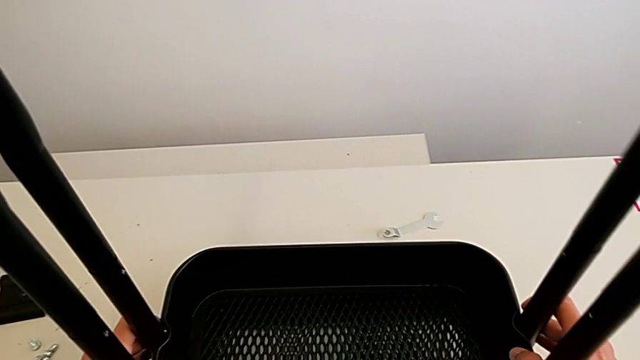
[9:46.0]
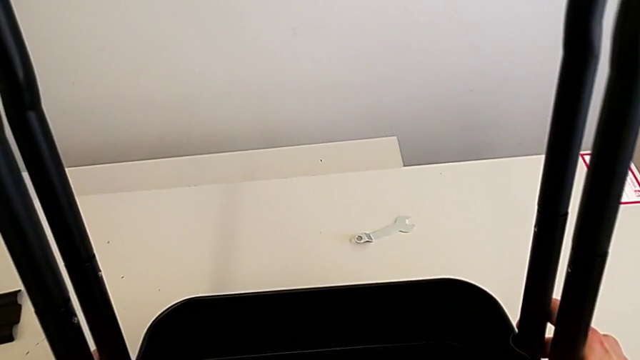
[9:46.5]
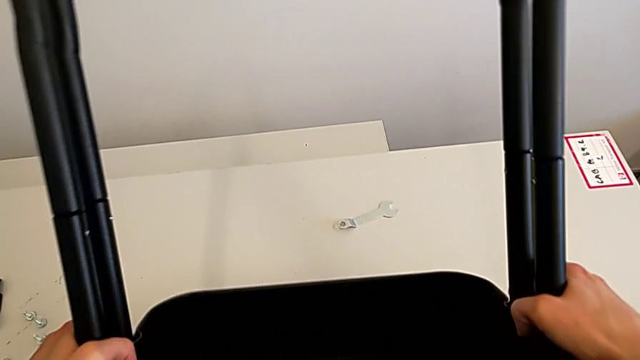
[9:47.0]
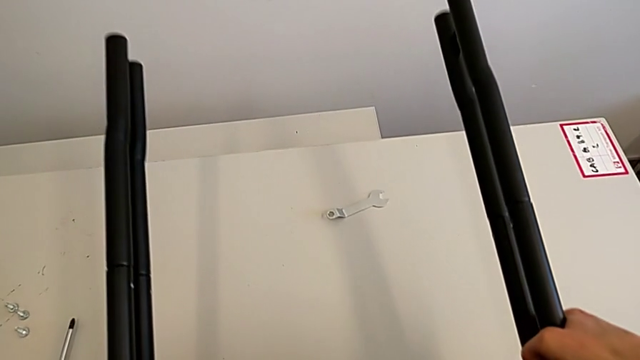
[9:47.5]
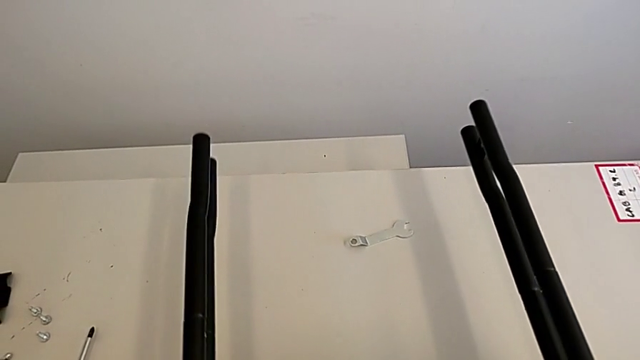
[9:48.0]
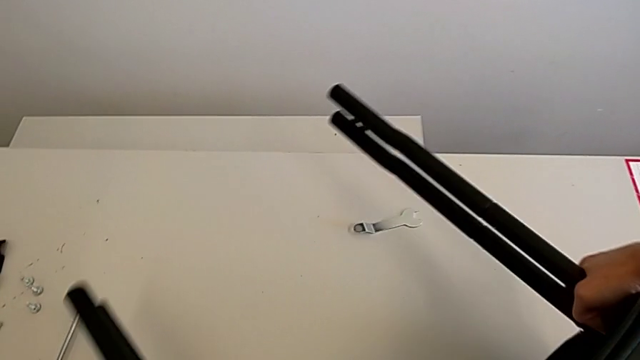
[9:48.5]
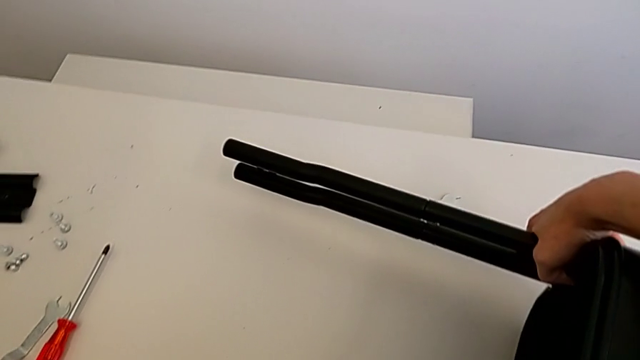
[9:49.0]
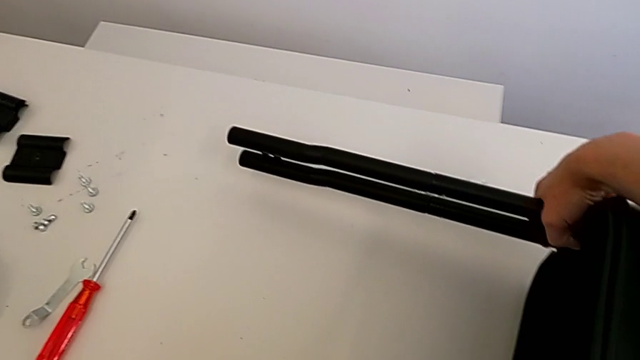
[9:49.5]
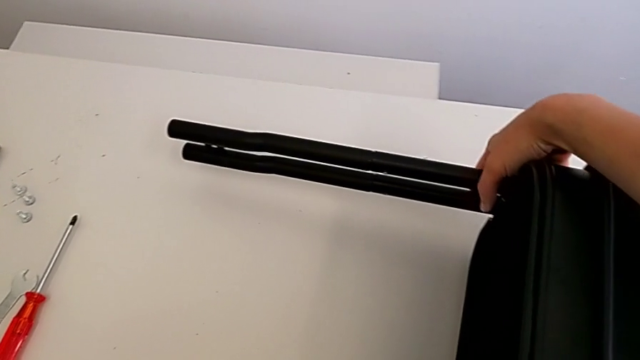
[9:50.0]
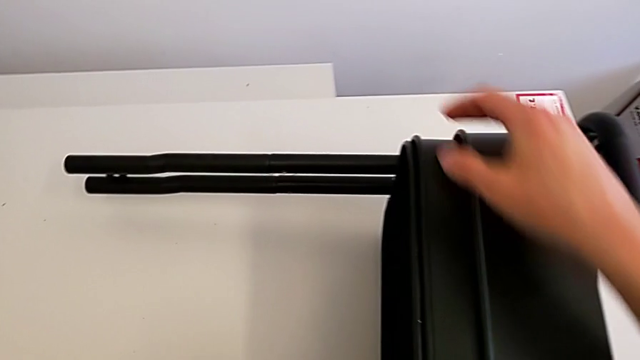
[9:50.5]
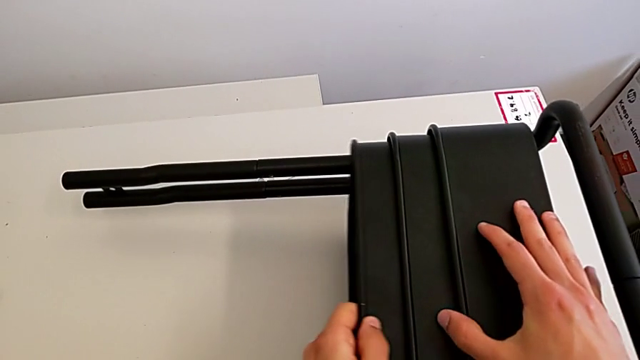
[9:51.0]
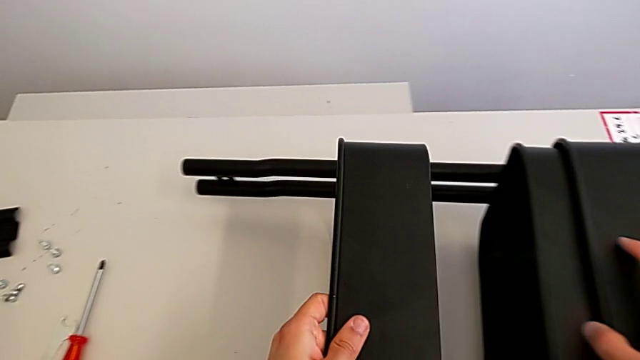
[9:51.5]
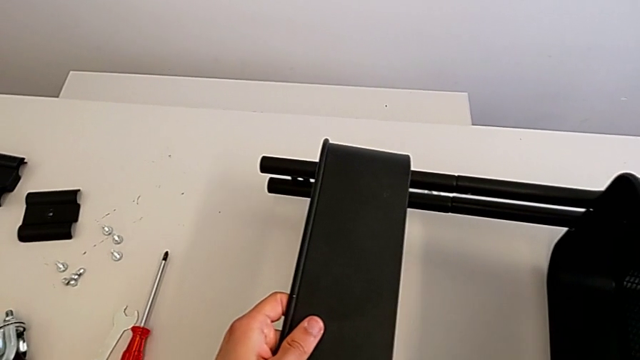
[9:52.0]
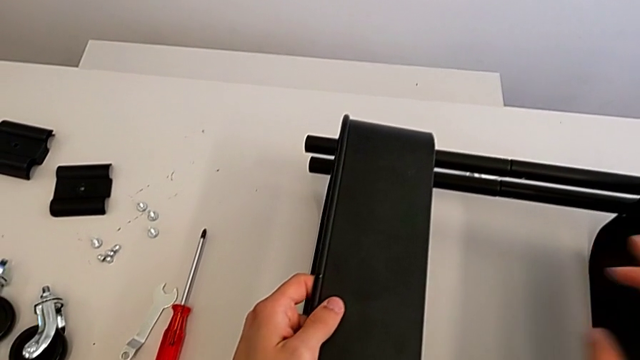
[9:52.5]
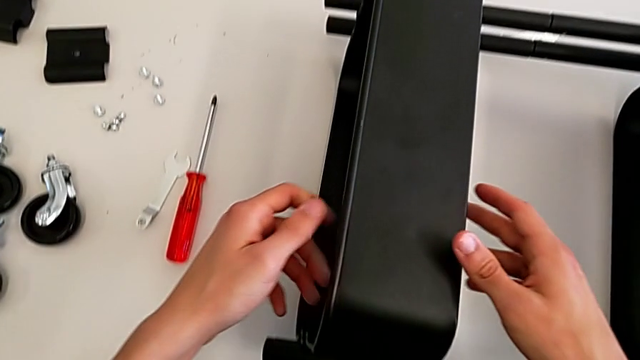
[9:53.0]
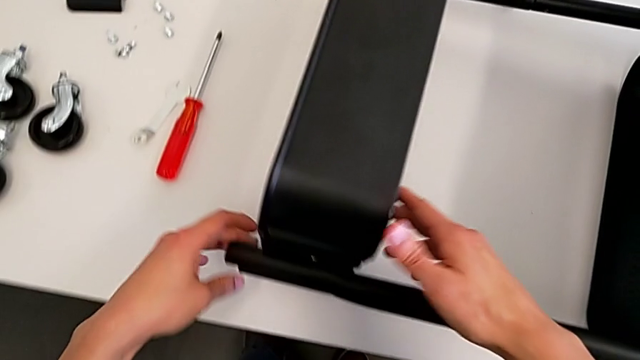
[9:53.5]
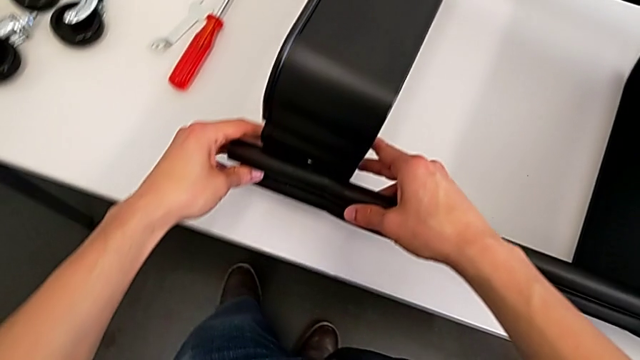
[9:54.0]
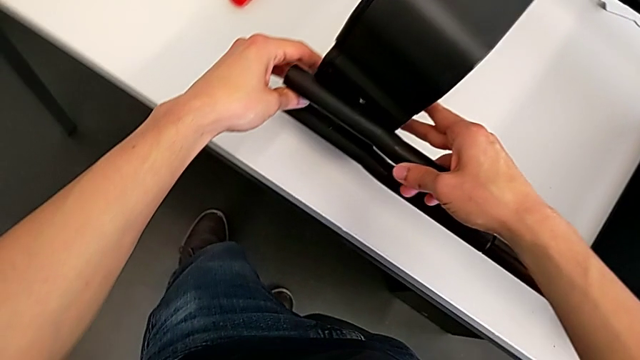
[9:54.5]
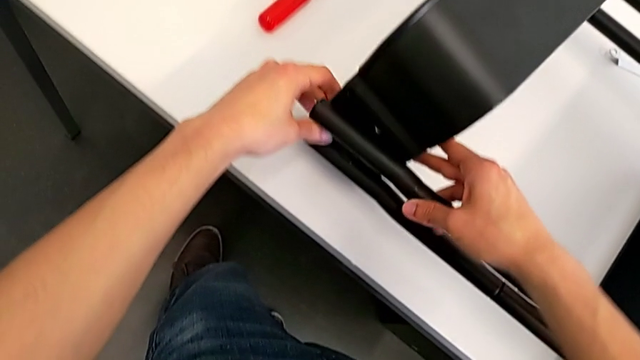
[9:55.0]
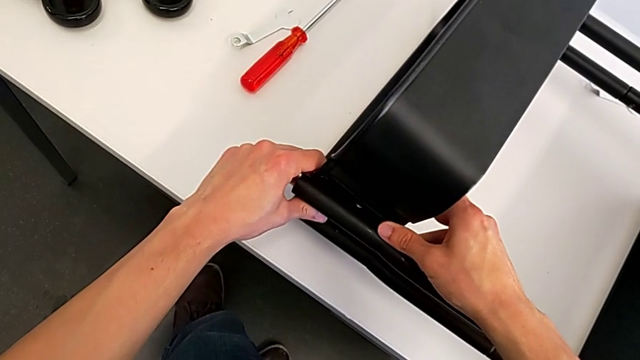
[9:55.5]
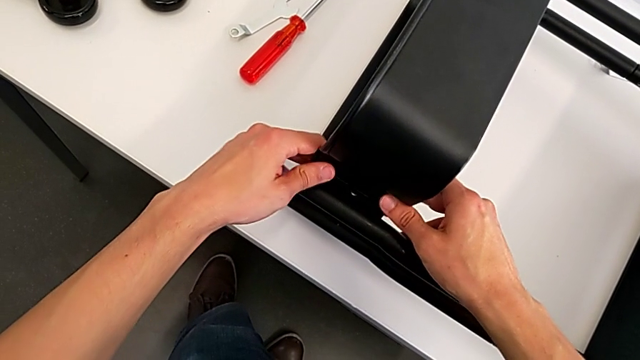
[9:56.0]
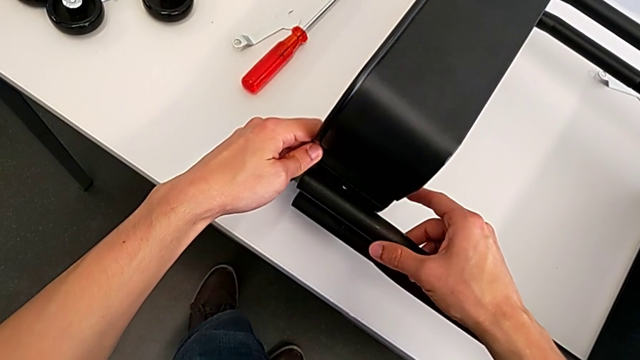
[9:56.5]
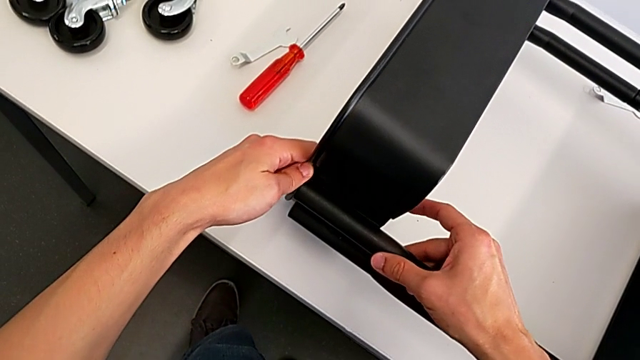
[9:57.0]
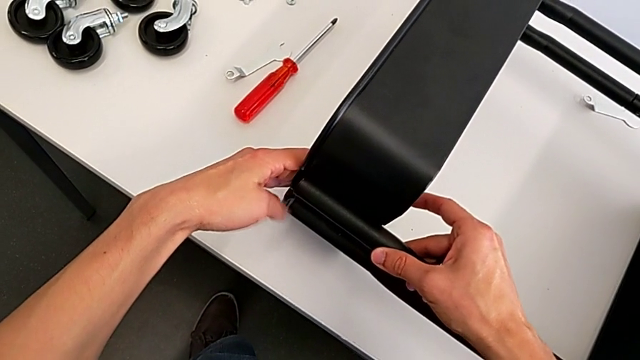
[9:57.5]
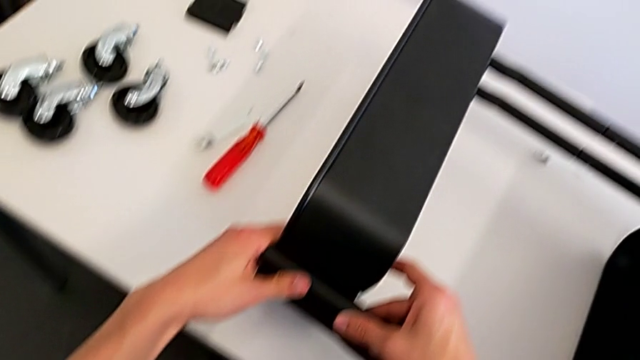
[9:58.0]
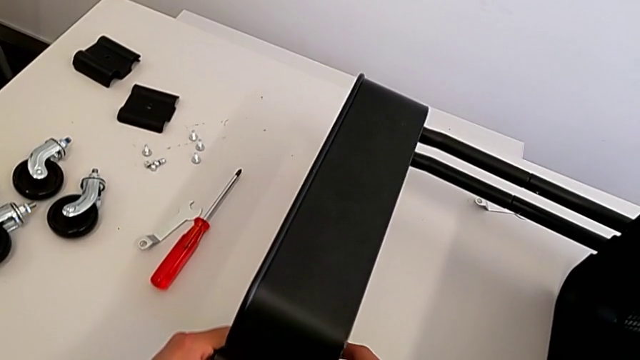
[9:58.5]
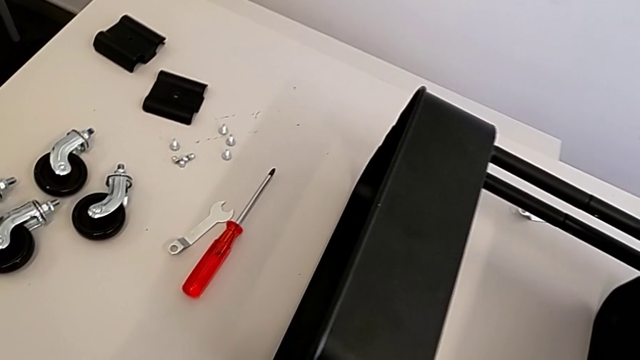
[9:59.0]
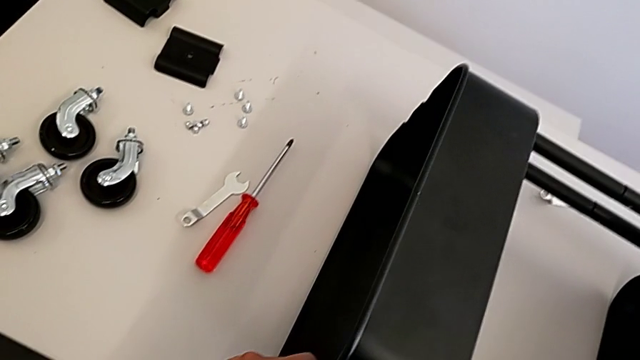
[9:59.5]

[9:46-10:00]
The camera wearer is assembling the top tray. They place the leg and align the grid tray.

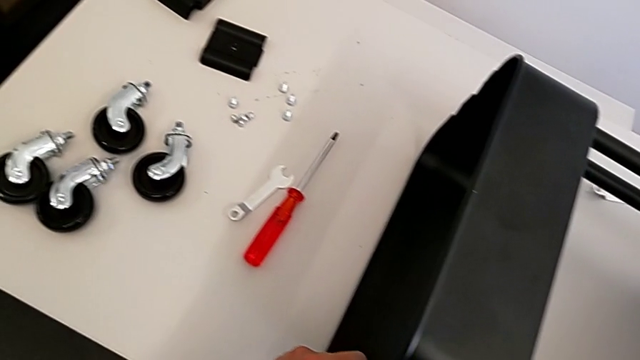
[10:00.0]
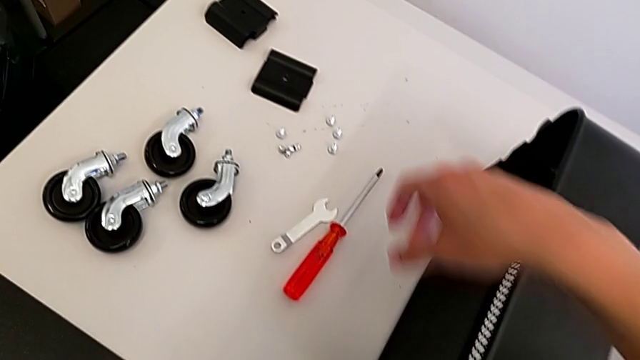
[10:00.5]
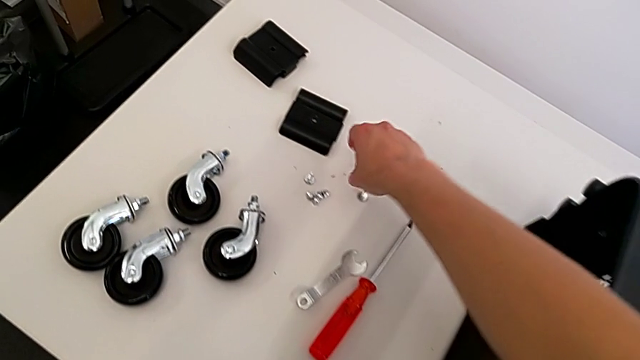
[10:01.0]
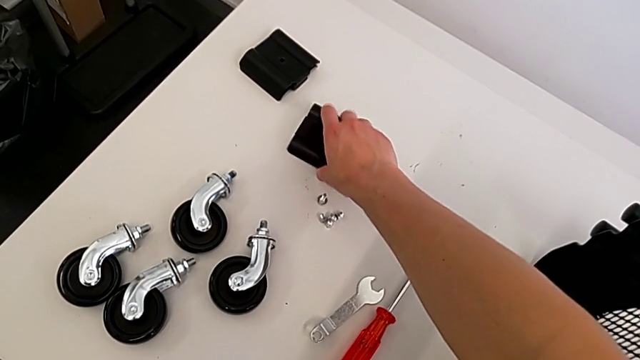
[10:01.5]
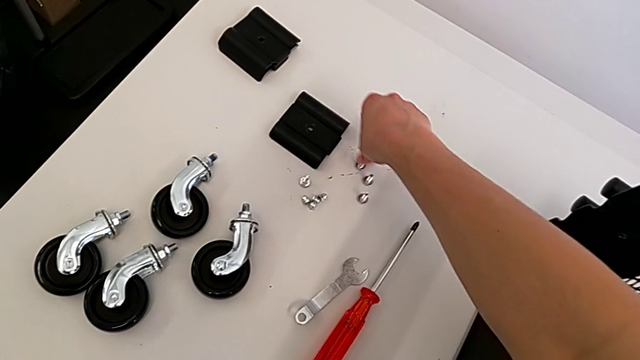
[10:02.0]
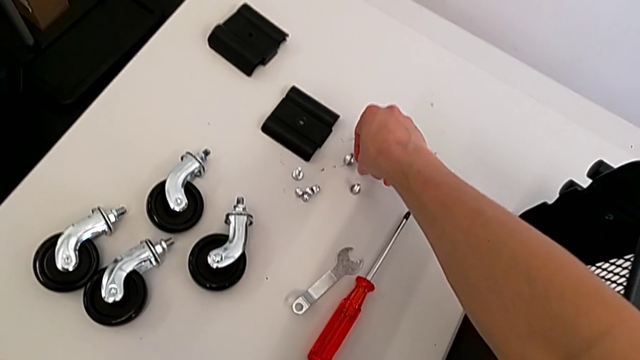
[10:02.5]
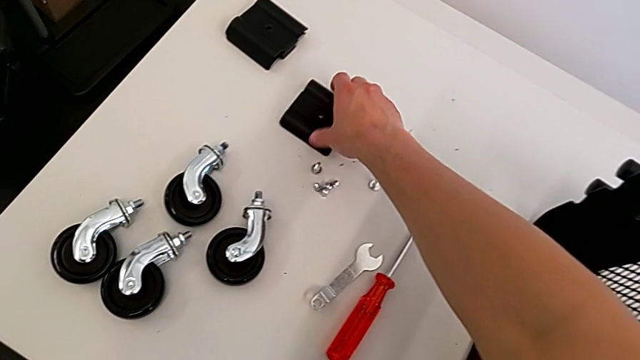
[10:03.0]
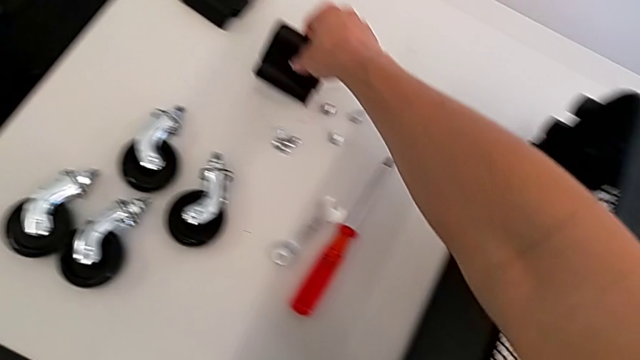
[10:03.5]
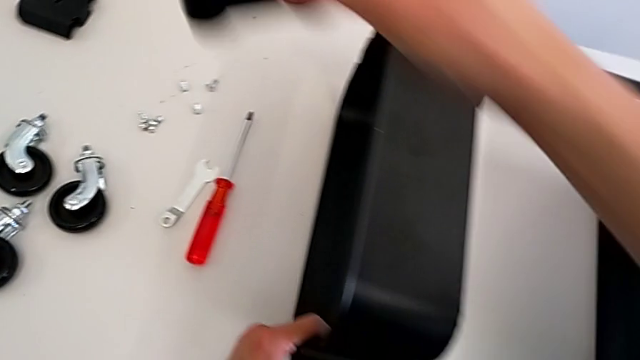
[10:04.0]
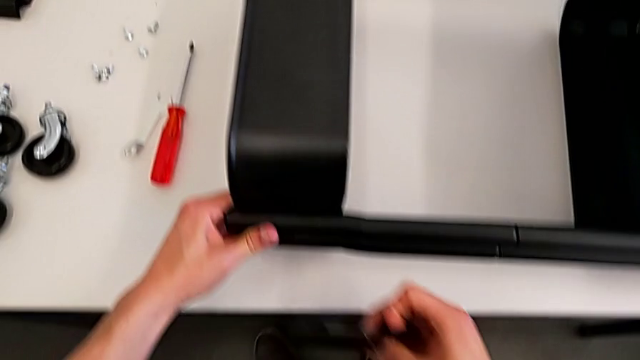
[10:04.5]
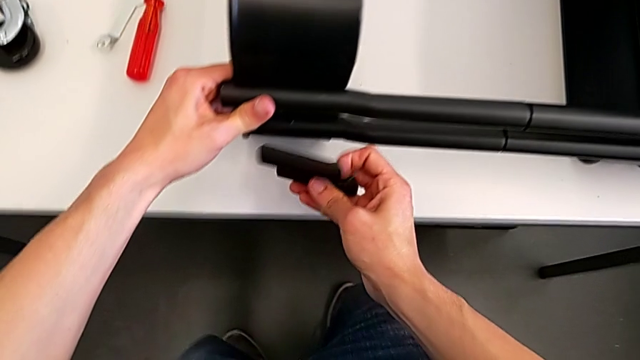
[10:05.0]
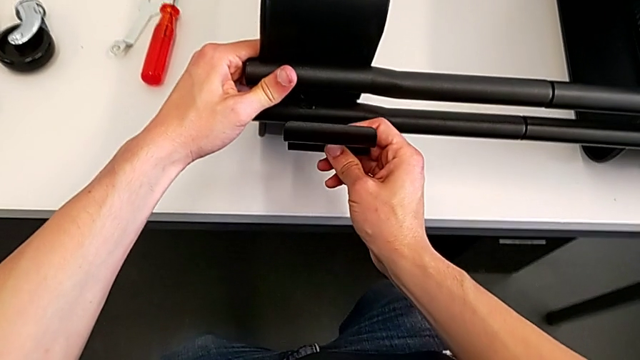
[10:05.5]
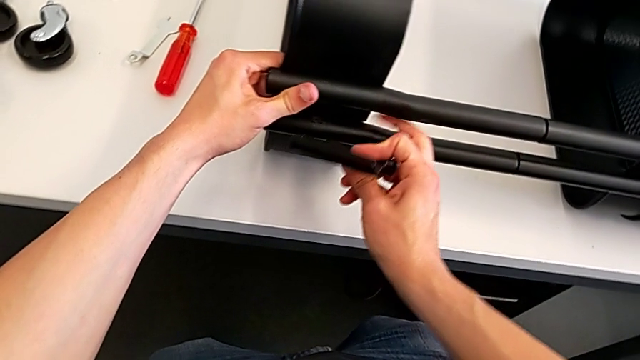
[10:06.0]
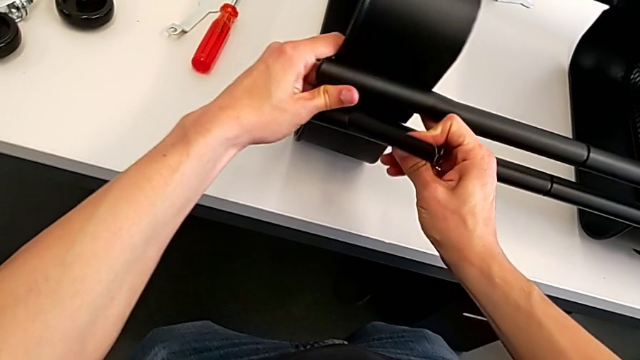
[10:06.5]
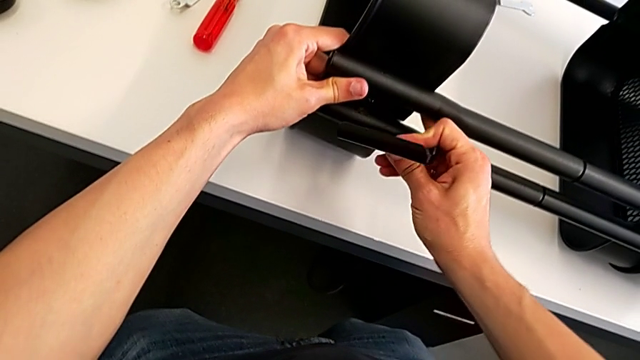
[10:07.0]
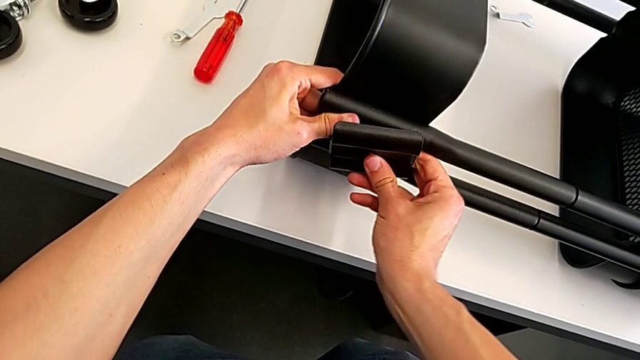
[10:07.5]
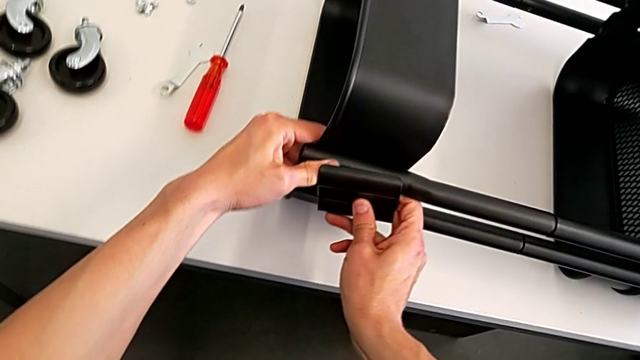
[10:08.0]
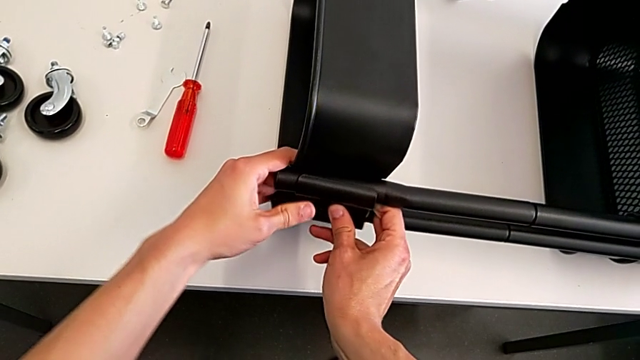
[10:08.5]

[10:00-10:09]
The camera wearer is assembling the top tray. They grab the grid tray and begin to align it.
